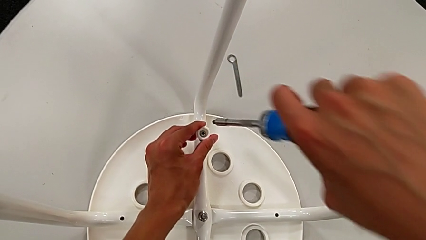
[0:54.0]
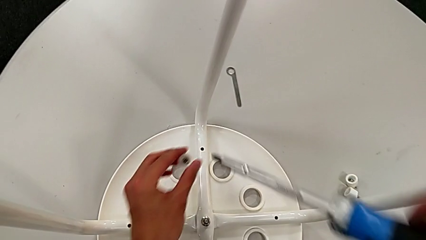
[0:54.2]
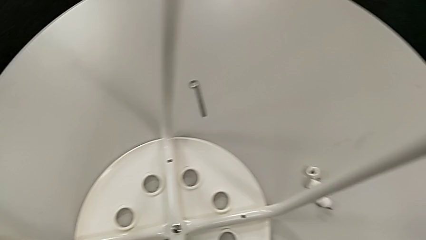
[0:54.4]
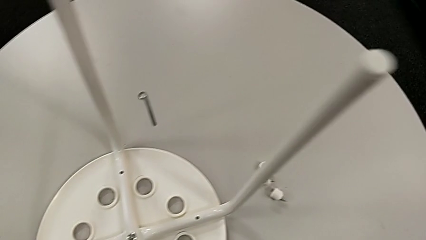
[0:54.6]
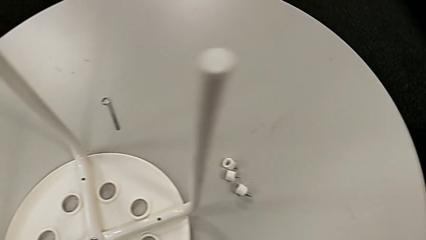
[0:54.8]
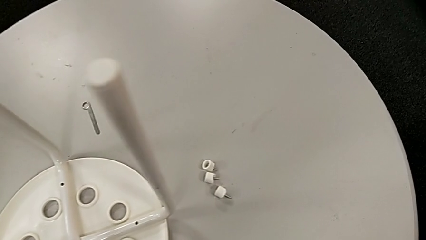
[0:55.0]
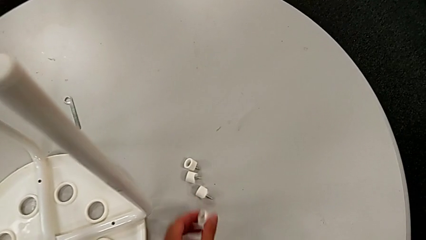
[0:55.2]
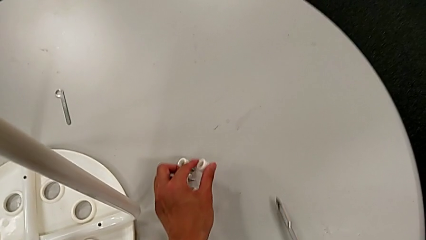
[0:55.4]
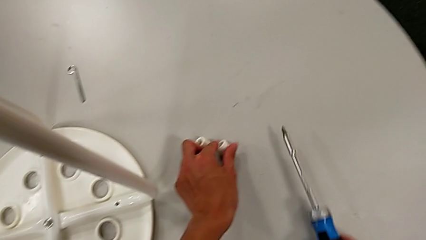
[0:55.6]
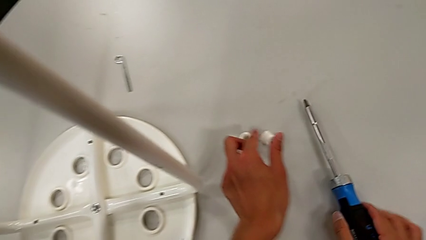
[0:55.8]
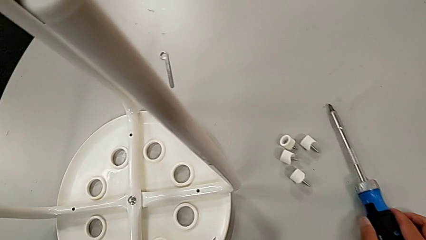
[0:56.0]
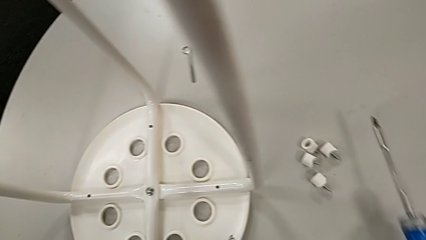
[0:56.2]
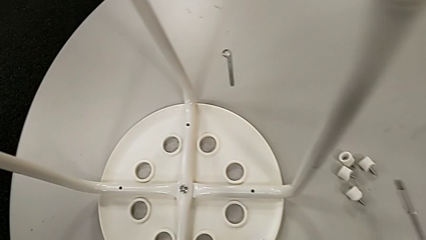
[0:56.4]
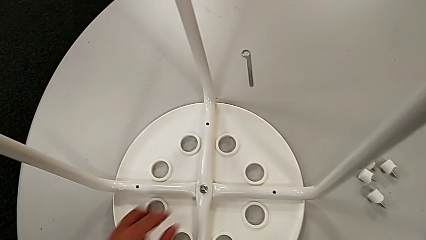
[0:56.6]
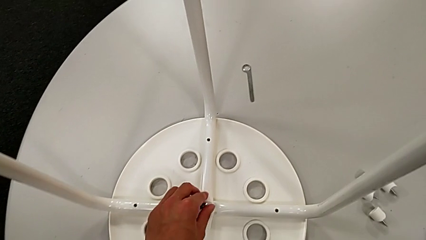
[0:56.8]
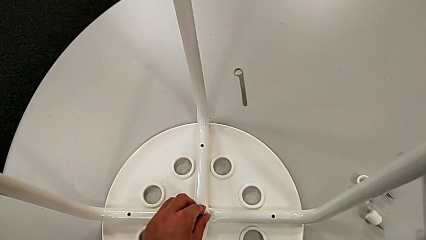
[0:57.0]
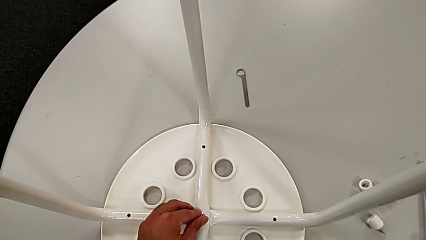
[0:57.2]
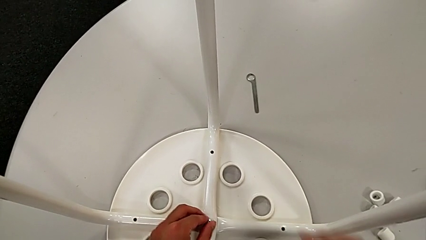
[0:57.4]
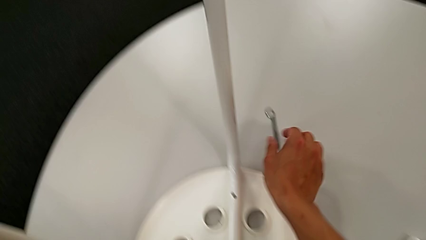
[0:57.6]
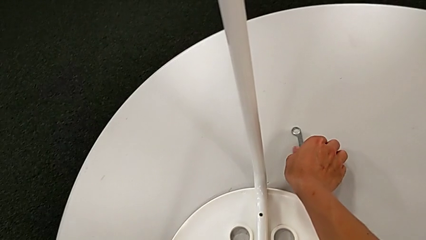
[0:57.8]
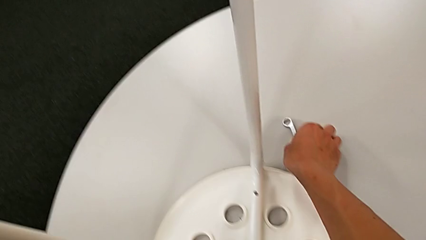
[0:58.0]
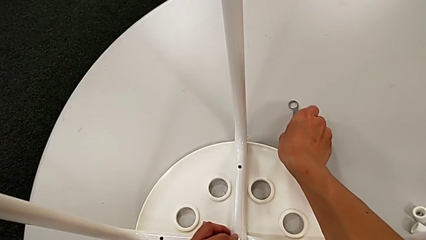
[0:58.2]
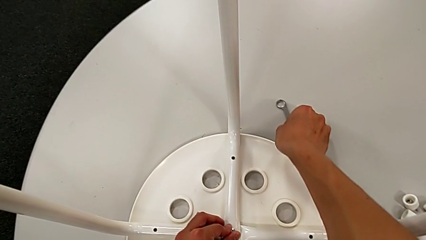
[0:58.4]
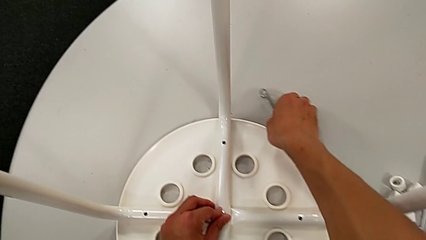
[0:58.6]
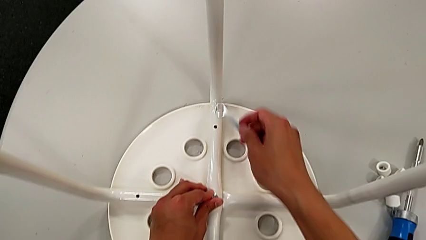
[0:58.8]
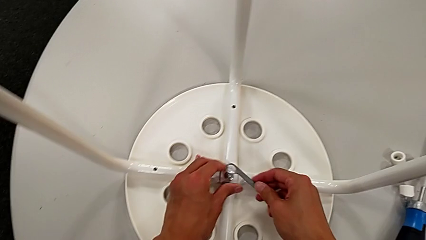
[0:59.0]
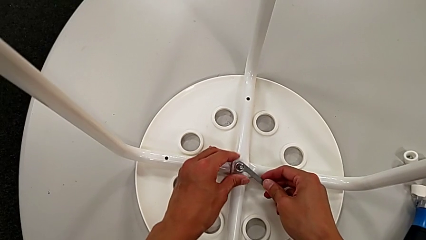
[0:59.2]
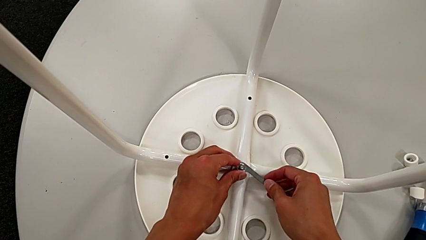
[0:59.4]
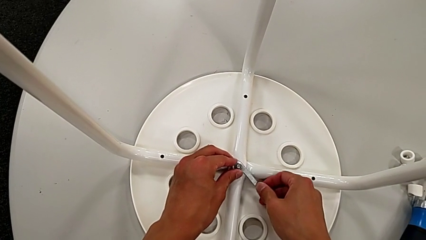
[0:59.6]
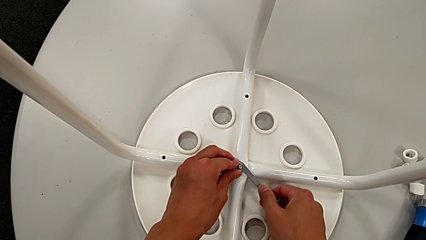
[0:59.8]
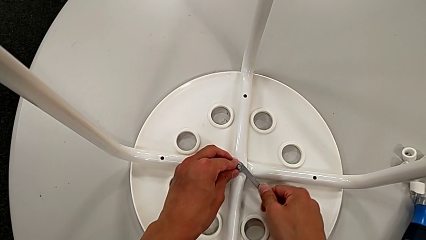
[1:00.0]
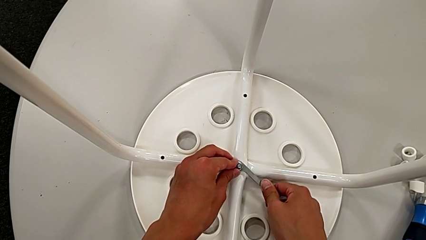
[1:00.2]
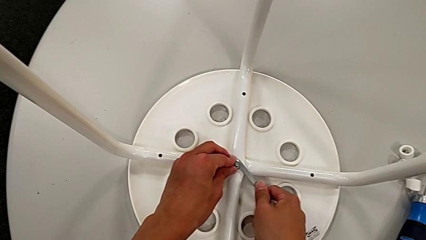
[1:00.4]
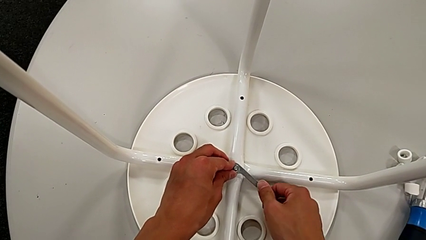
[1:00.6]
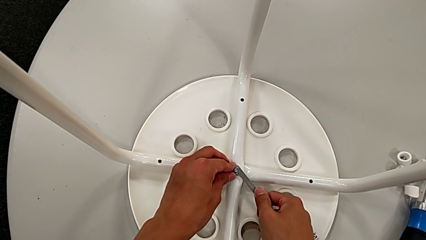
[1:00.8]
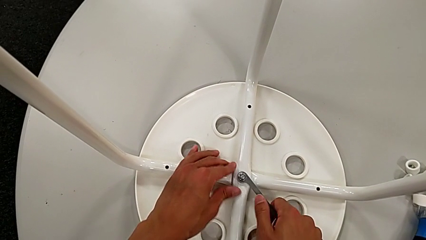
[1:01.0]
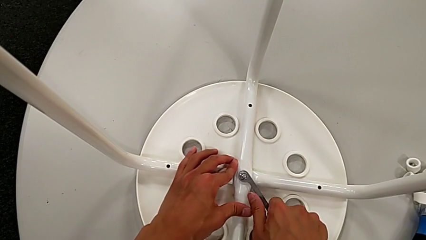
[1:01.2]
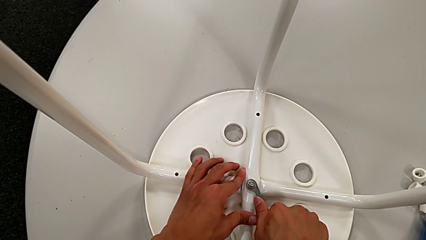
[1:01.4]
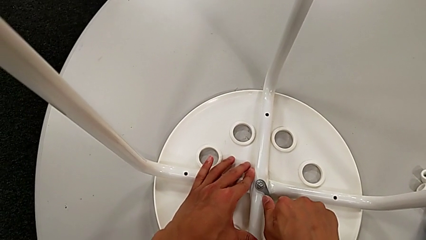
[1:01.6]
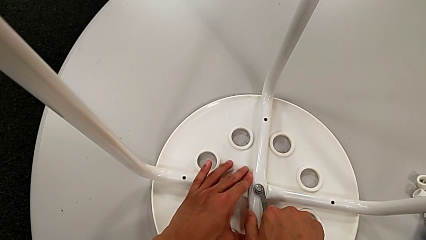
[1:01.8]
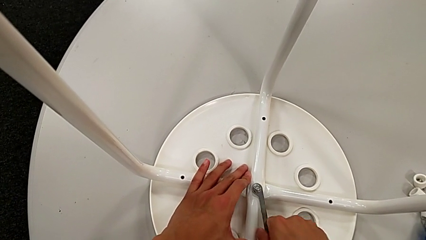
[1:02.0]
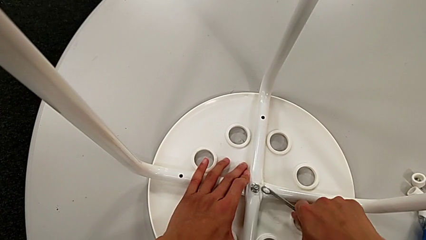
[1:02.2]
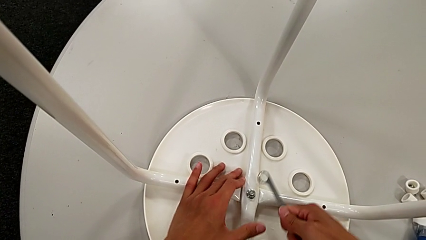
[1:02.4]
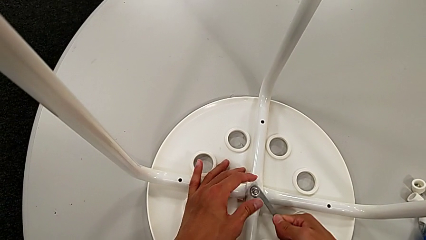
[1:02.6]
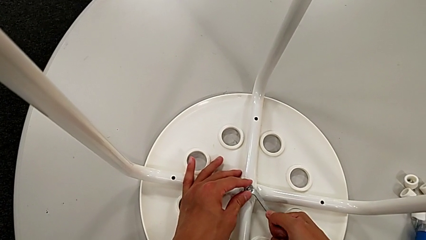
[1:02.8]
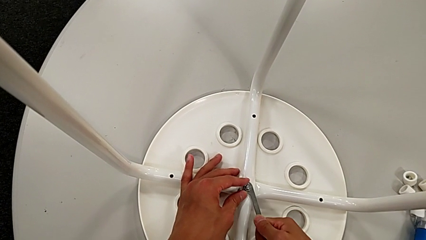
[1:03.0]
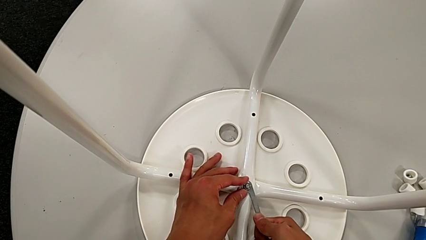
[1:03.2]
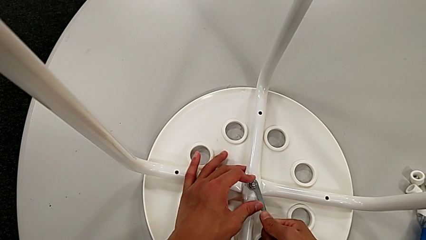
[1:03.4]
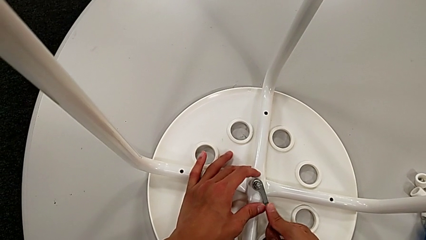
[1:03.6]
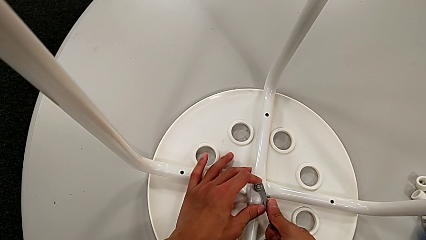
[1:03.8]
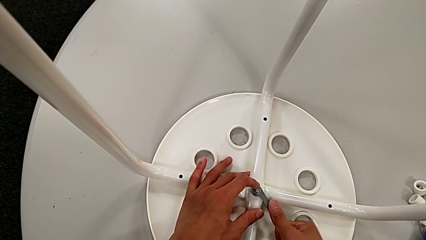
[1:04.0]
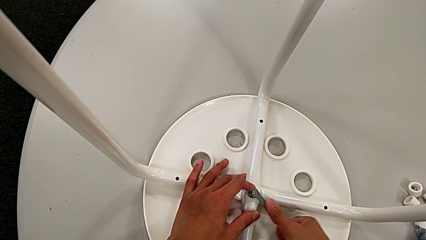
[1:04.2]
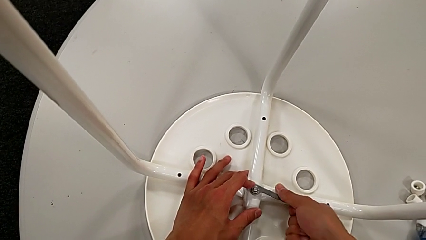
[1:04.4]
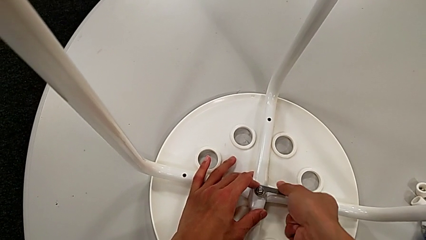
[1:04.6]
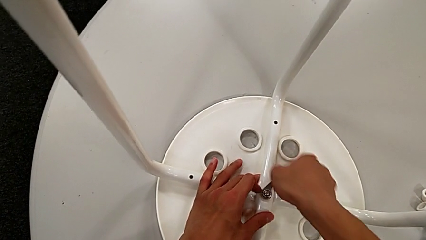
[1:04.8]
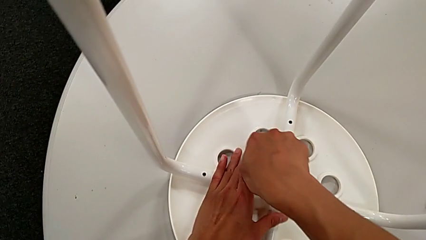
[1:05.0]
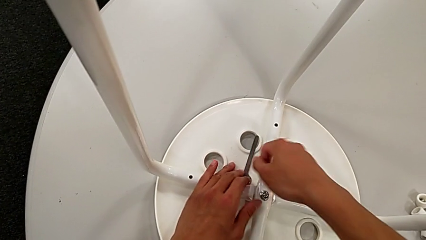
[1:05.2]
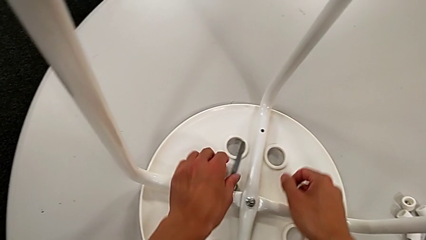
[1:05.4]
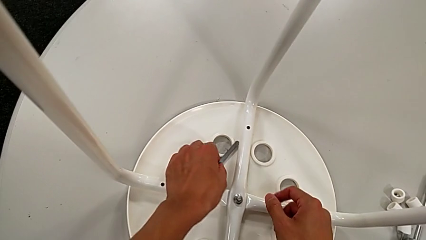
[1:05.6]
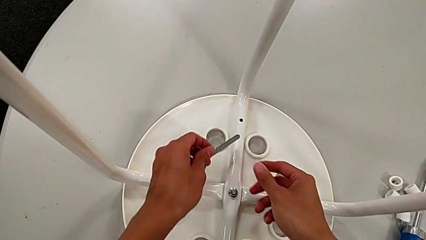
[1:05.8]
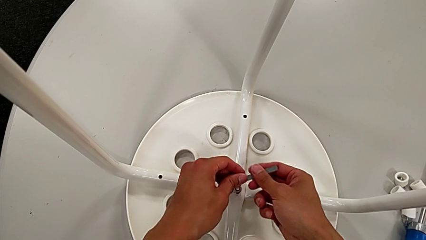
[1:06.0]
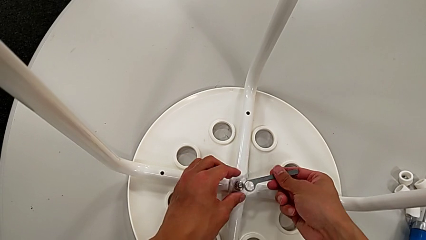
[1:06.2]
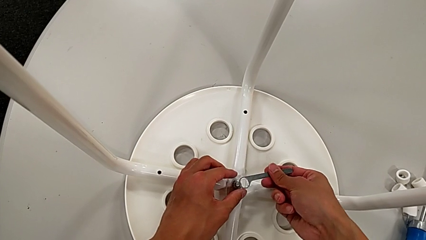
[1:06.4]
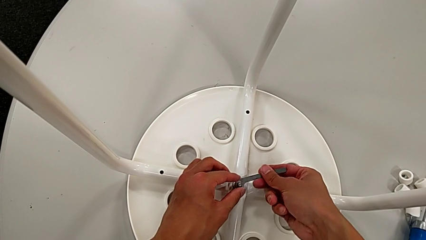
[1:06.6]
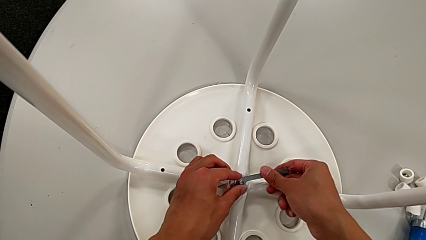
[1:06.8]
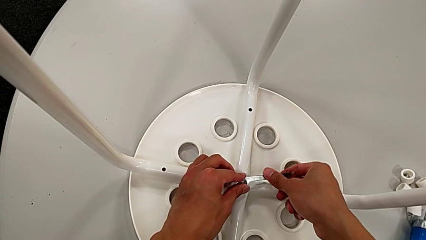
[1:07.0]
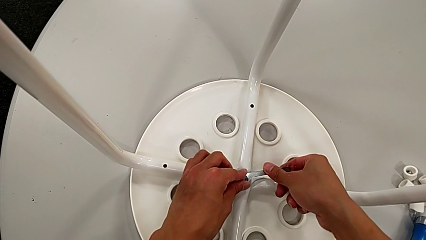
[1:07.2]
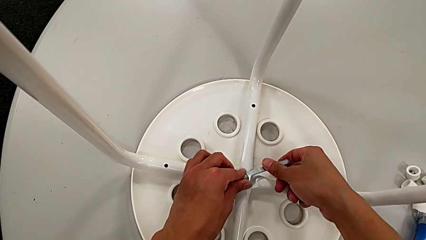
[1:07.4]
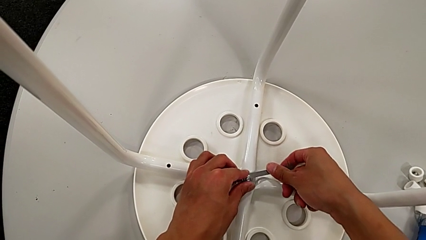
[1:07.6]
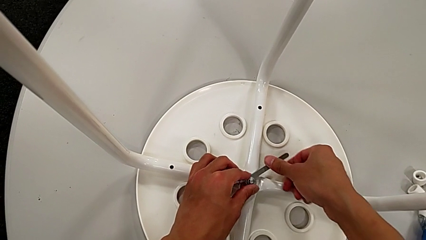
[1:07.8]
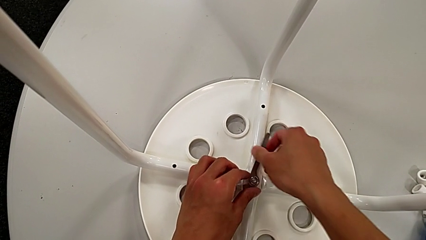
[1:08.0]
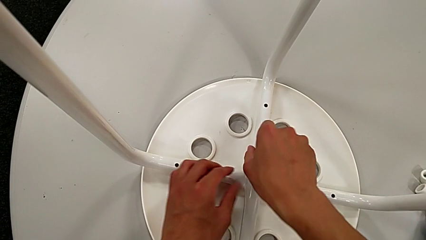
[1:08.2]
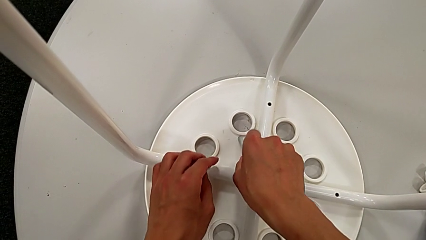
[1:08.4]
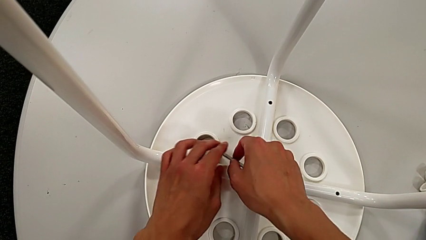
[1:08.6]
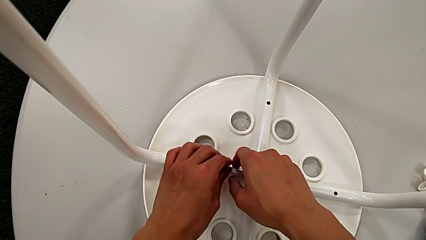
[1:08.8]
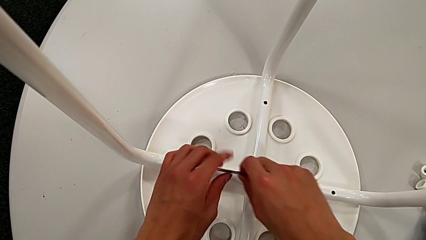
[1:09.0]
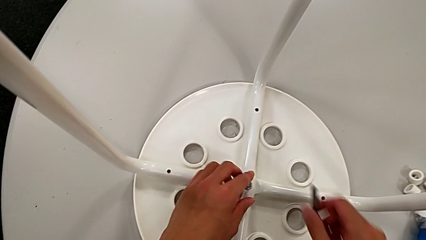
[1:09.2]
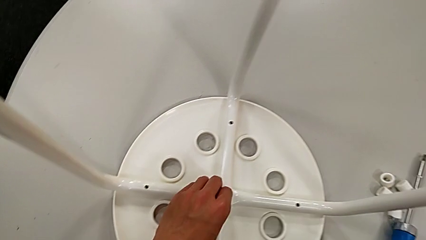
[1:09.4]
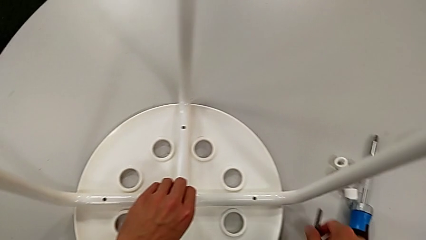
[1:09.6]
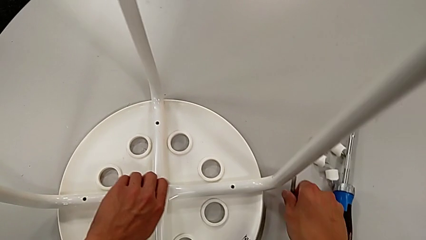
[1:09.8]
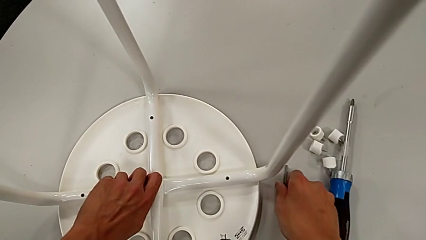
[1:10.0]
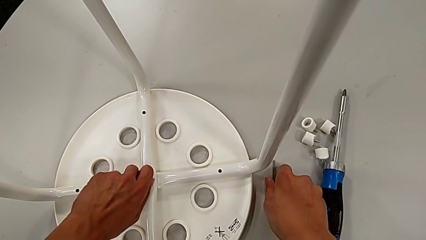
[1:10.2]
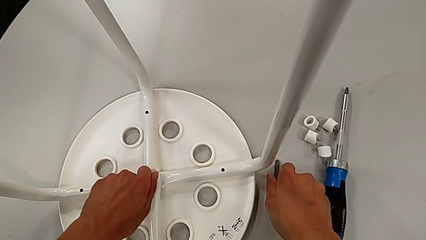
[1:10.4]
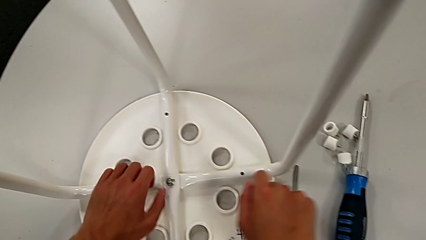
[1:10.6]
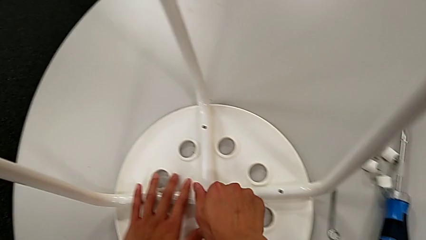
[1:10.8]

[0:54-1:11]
The camera wearer is disassembling the seat. They lift the screw, place it, place the screwdriver with the right hand, hold the middle hex nut with the left hand, grab the hexagonal wrench with the right hand, insert the middle hex nut with the right hand, unscrew it, wrongly drop the hexagonal wrench, grab it, insert the middle hex nut, unscrew it and place the hexagonal wrench.
